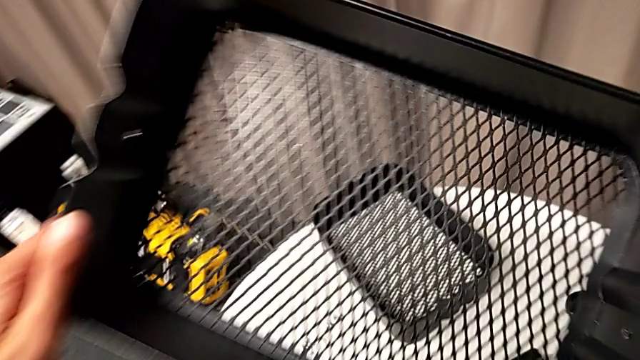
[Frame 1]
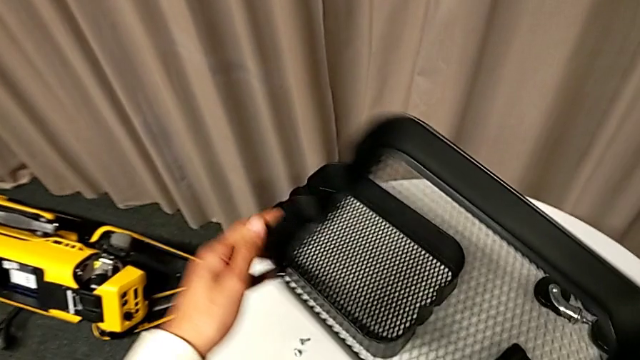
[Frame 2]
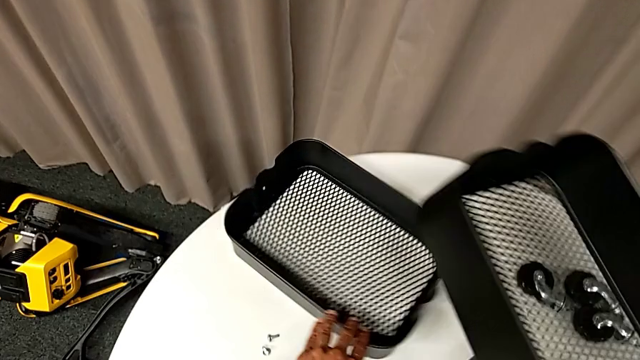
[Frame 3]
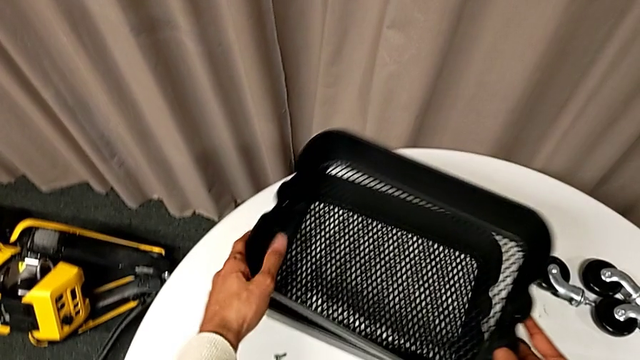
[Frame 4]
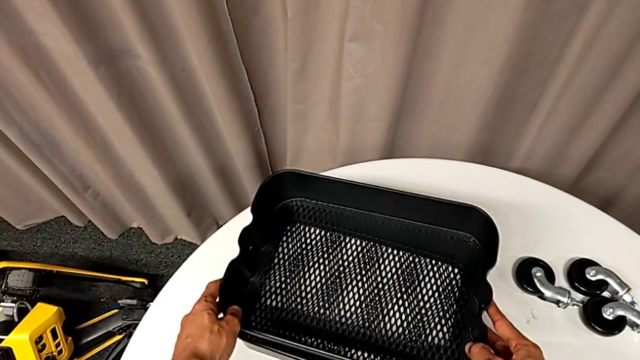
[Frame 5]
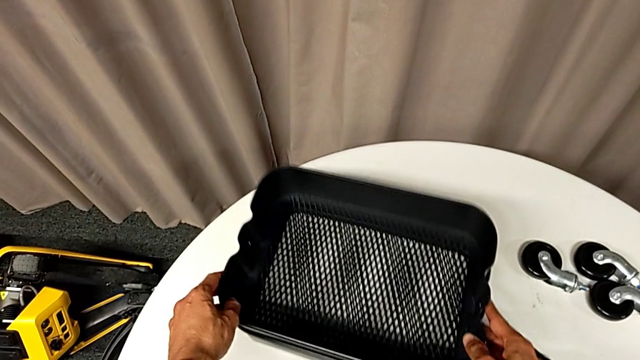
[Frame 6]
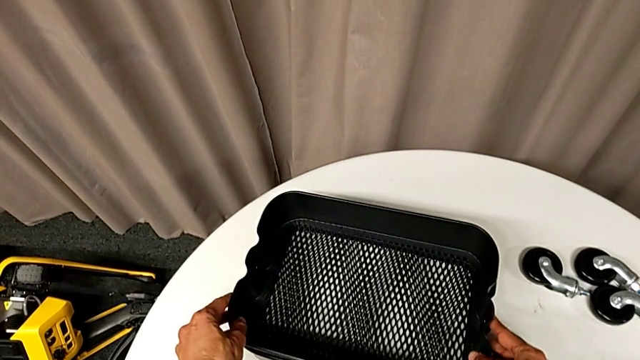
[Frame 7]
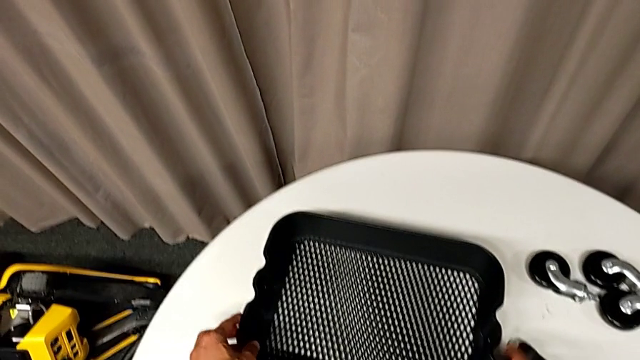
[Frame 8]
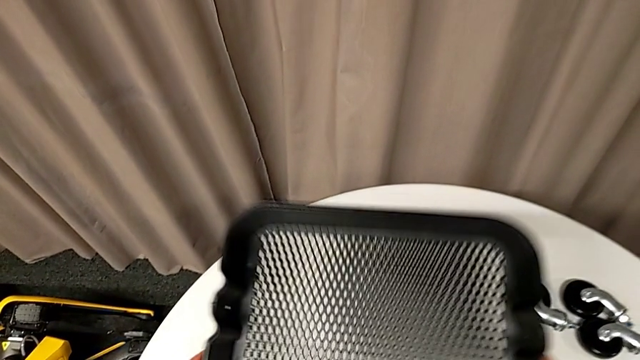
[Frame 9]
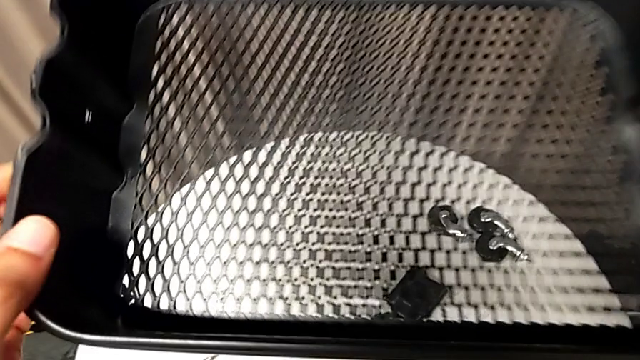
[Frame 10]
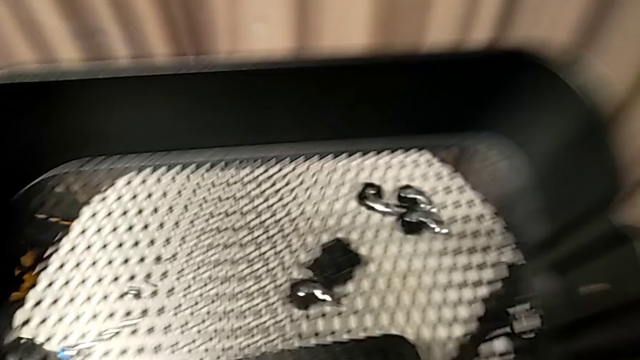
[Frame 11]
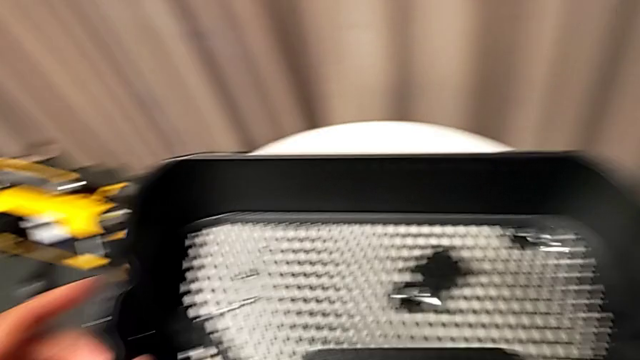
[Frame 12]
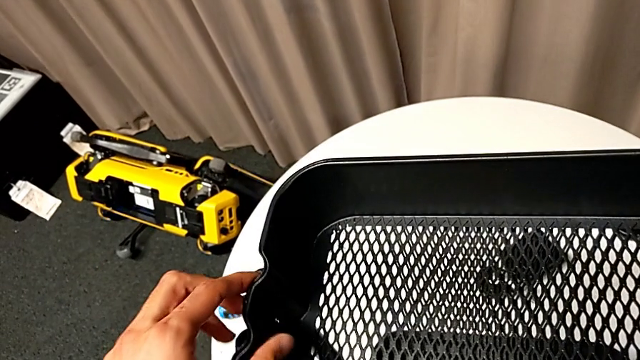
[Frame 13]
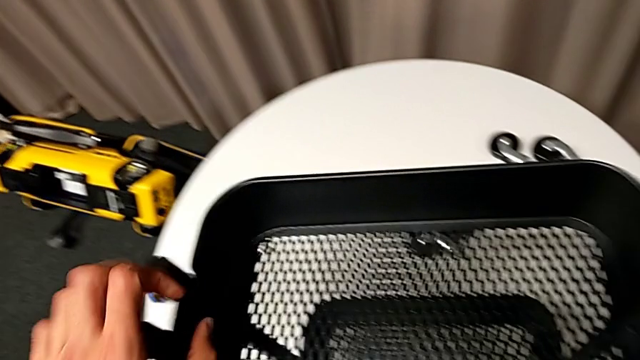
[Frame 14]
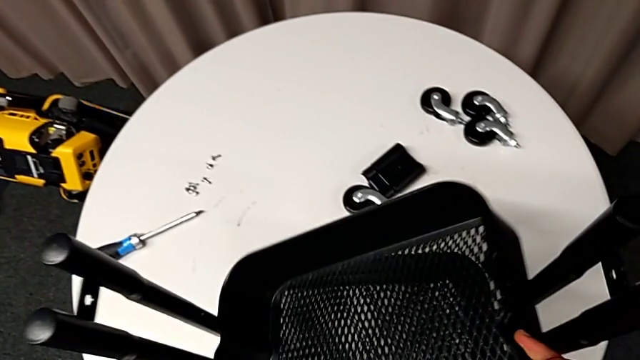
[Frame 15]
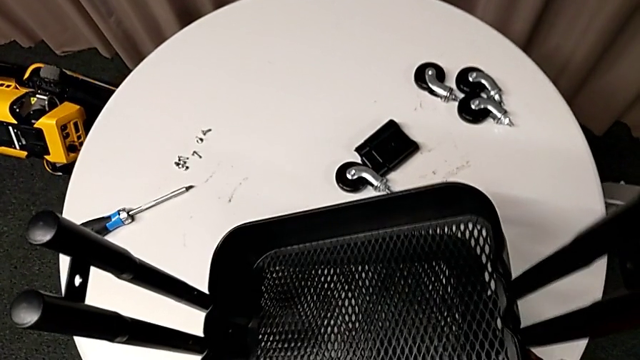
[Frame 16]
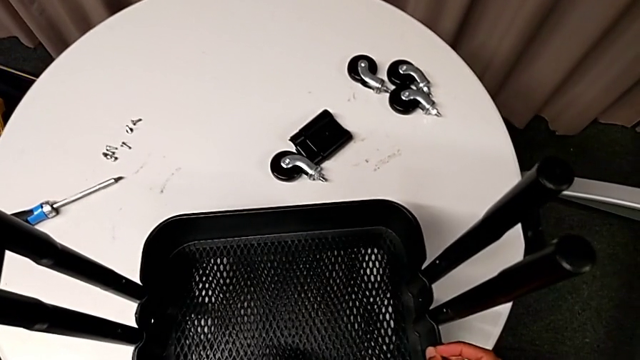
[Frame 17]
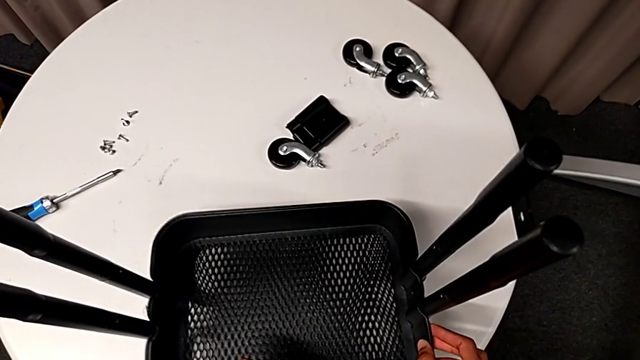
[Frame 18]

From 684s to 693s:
The camera wearer is inserting two baskets between the bars. They insert the top grid tray and insert both grid trays.

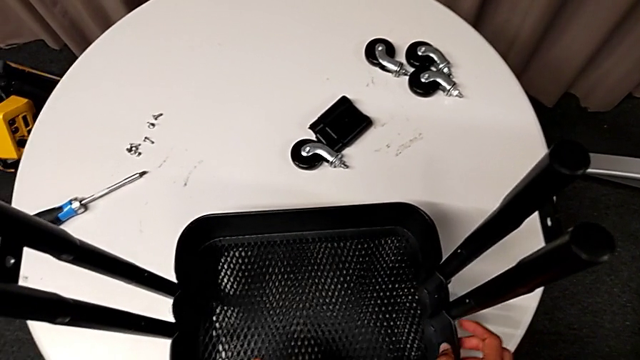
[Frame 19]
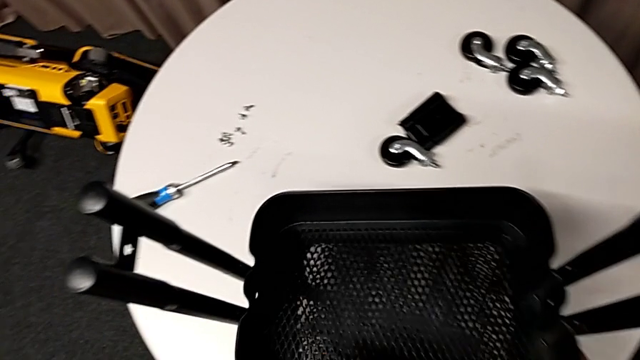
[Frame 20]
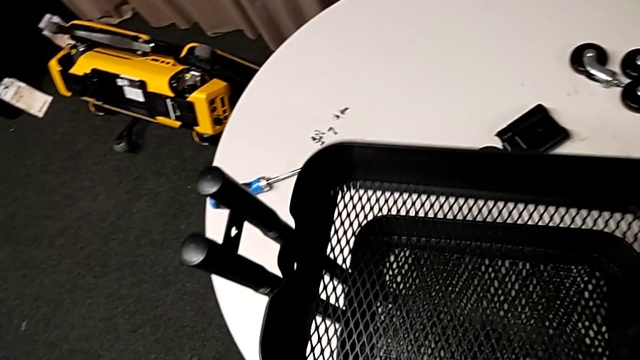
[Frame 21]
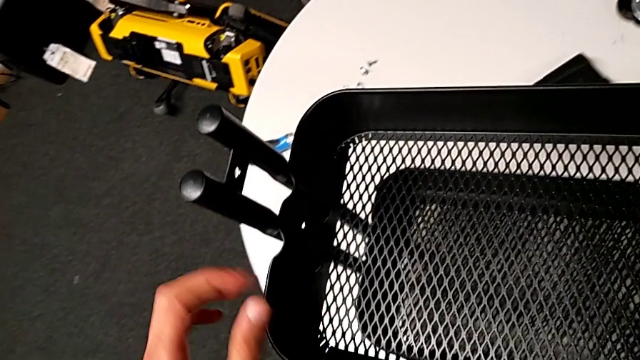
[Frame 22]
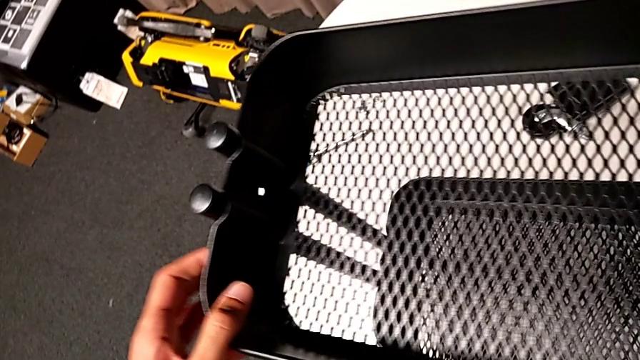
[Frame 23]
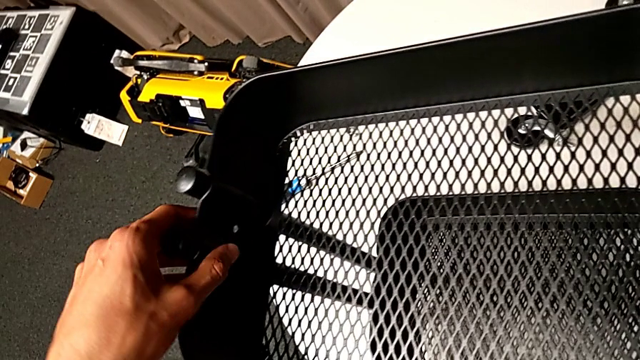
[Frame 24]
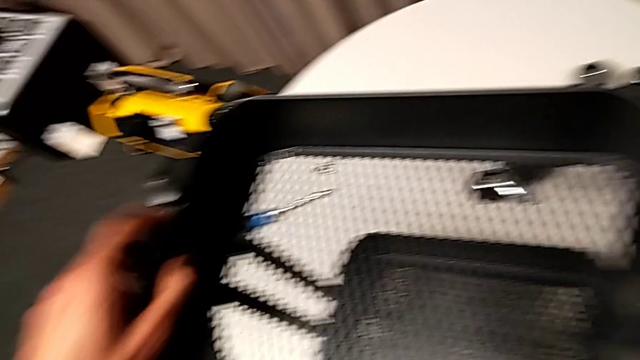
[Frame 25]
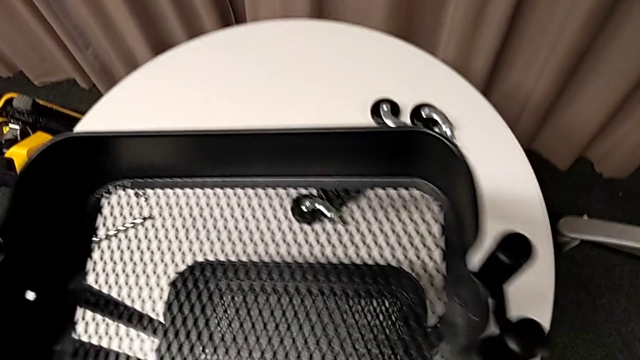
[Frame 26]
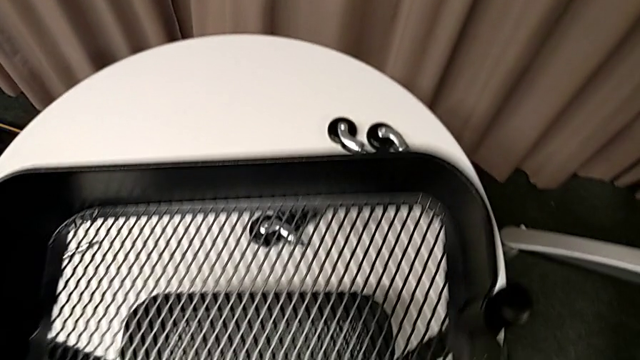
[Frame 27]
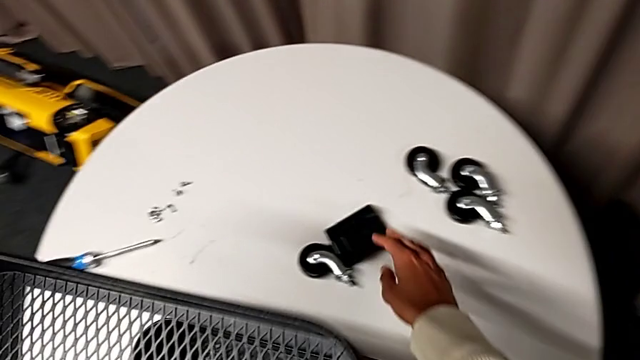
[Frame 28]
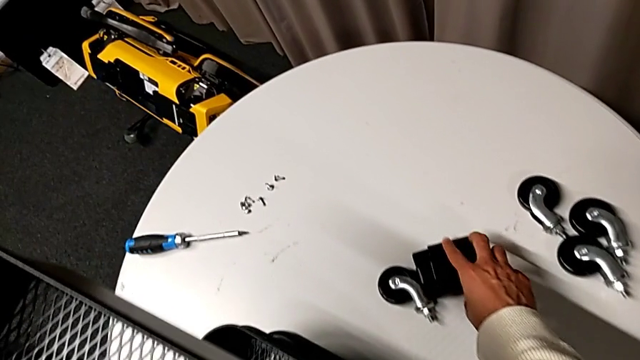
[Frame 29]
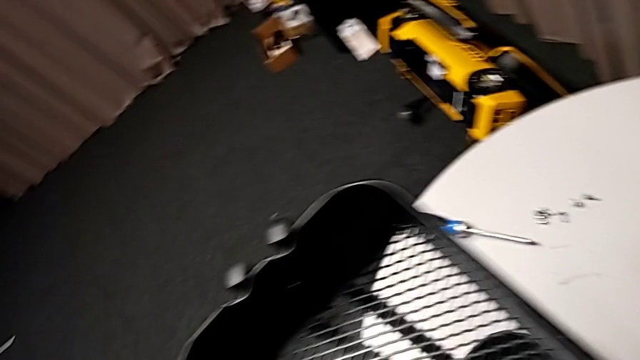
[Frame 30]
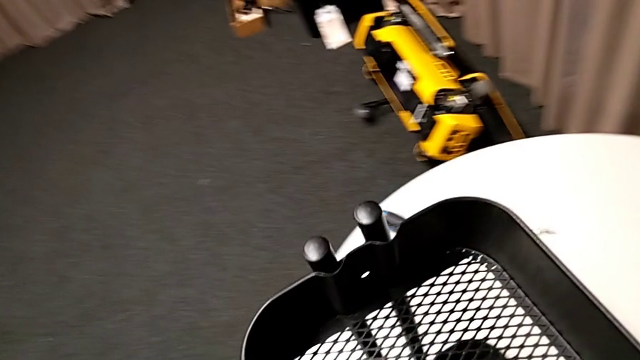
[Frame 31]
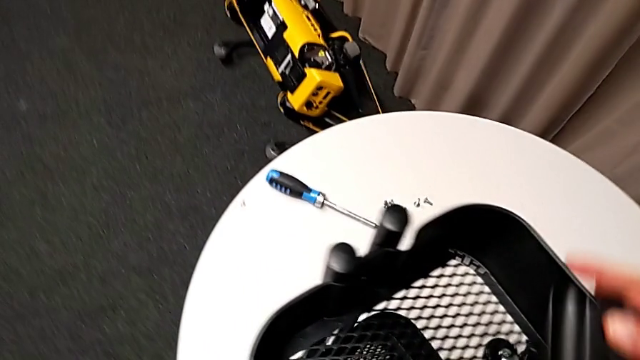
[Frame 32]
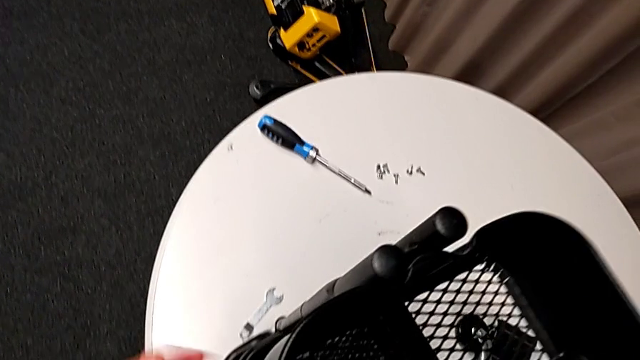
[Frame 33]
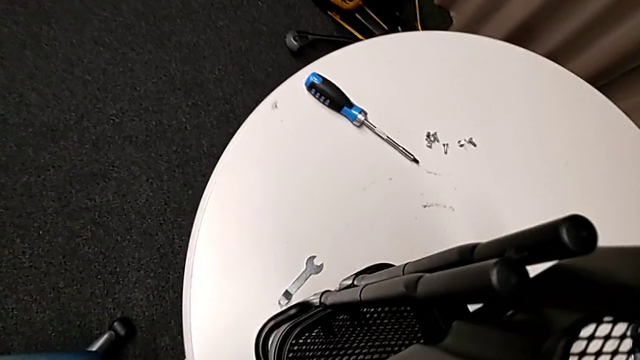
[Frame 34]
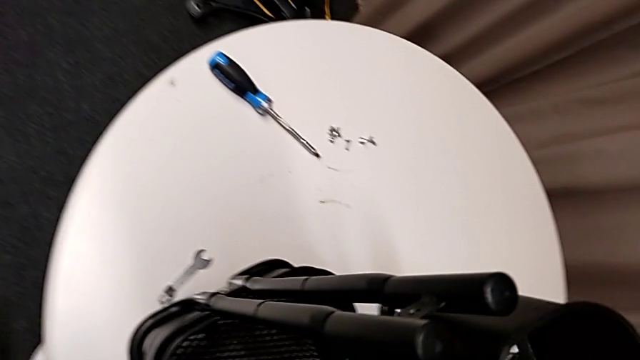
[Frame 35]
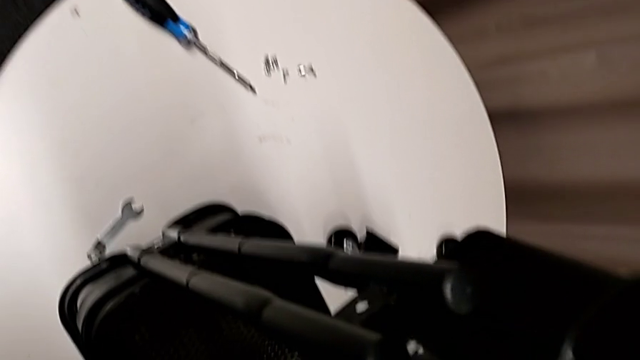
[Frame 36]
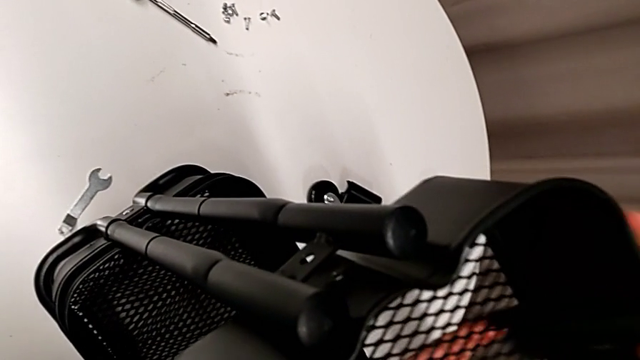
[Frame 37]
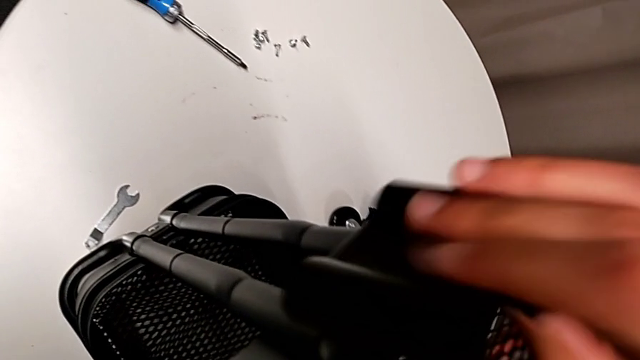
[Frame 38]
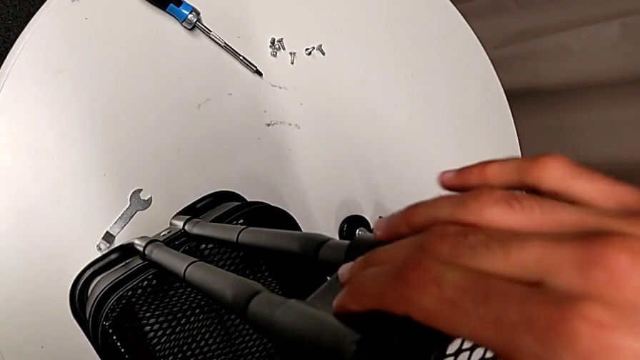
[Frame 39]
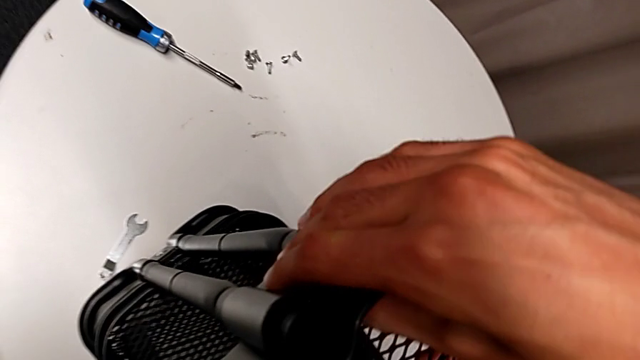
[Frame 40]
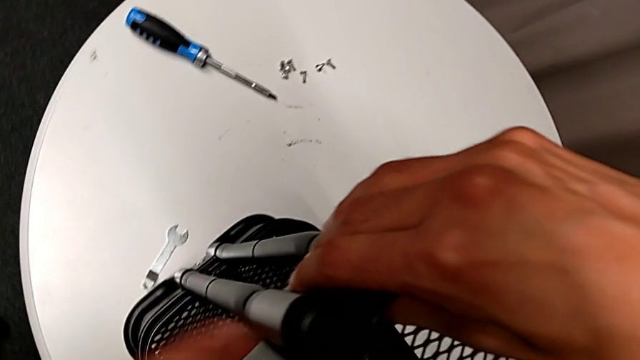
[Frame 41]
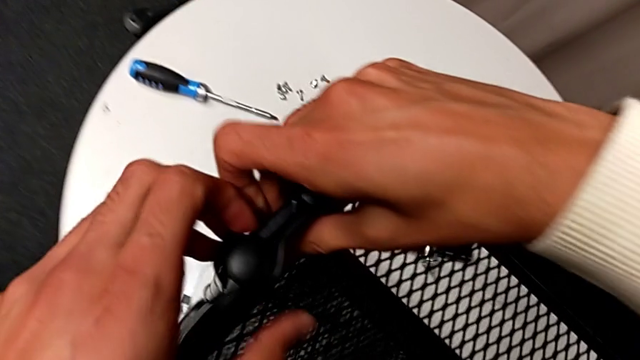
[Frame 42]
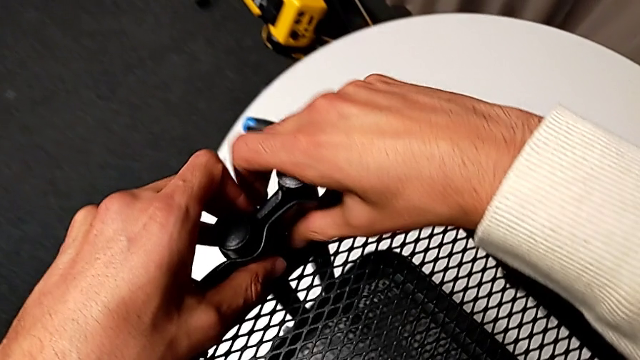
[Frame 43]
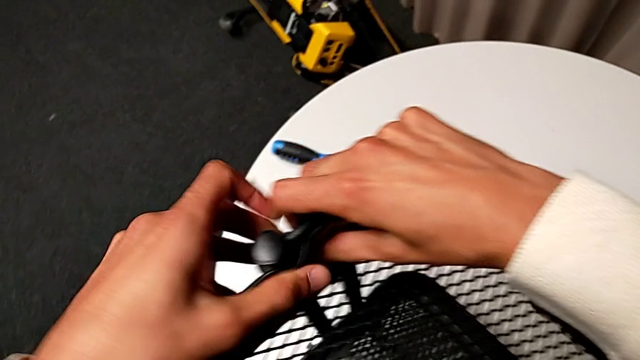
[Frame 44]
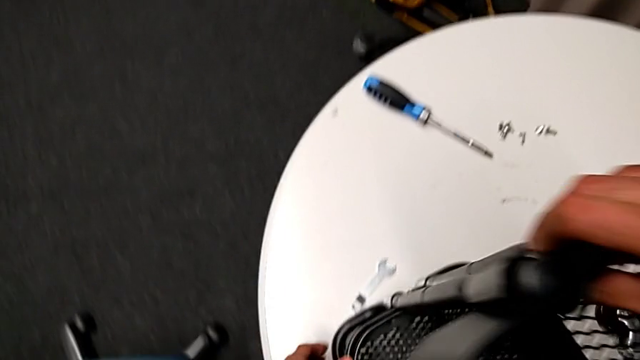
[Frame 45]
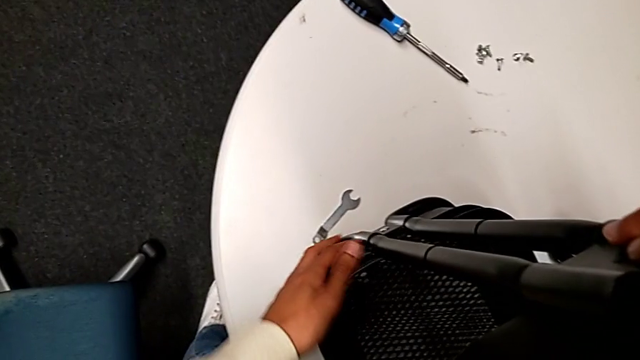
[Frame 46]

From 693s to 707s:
The camera wearer is inserting two baskets between the bars. They lift the top grid tray, align it, grab the first bracket, align the top grid tray and align the first bracket.
